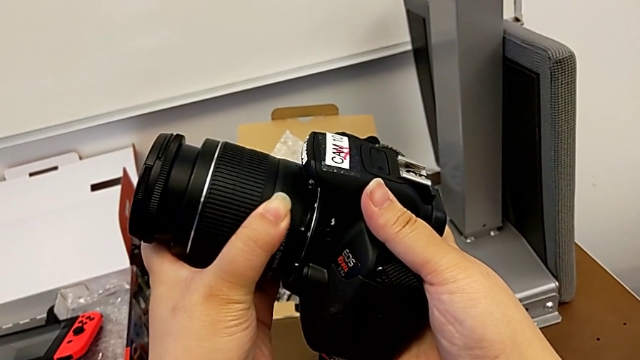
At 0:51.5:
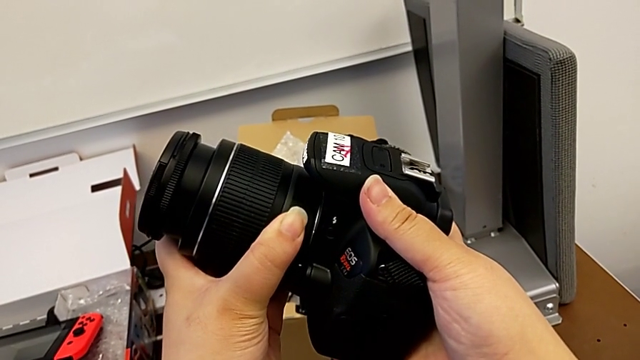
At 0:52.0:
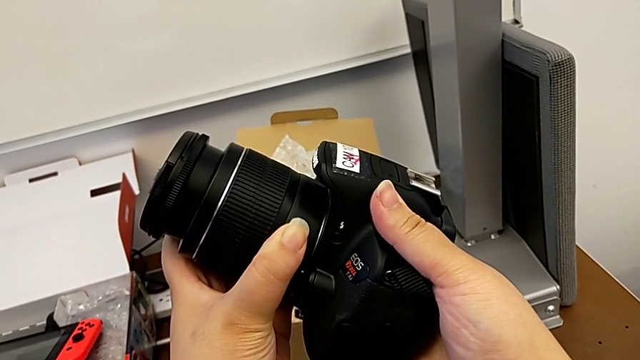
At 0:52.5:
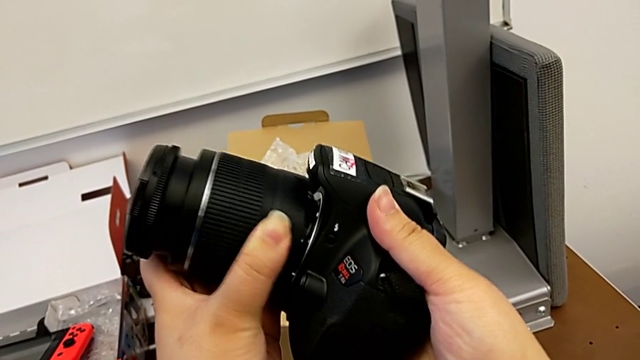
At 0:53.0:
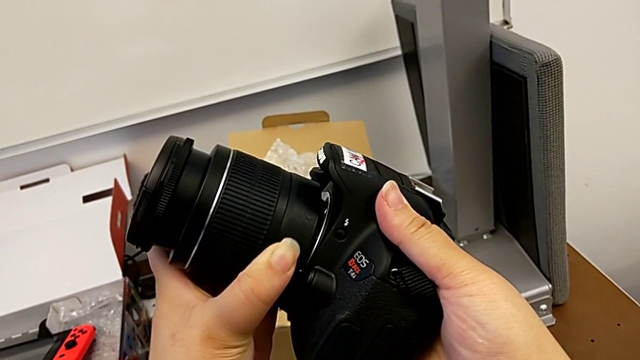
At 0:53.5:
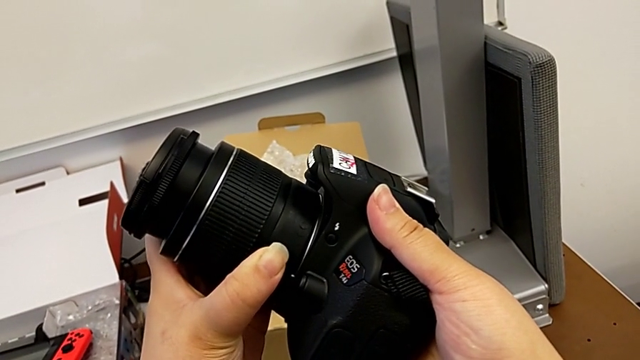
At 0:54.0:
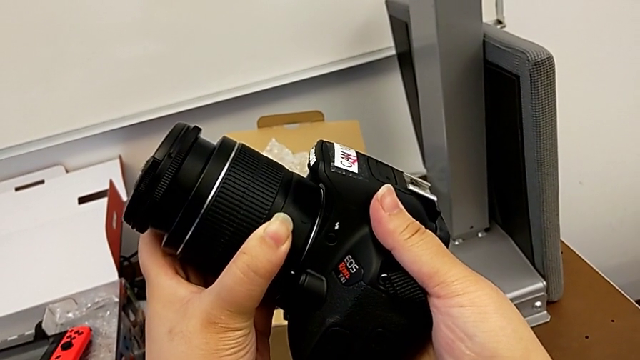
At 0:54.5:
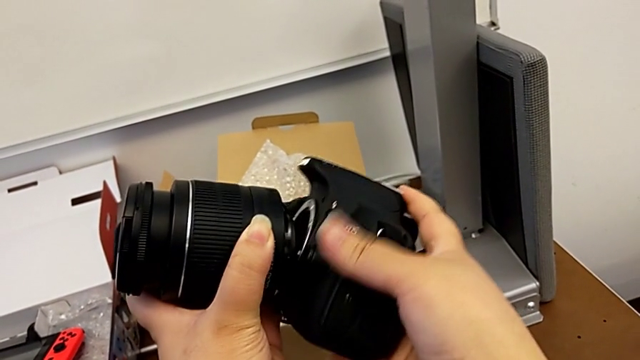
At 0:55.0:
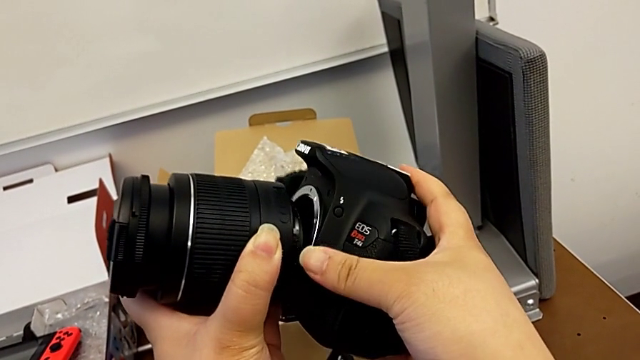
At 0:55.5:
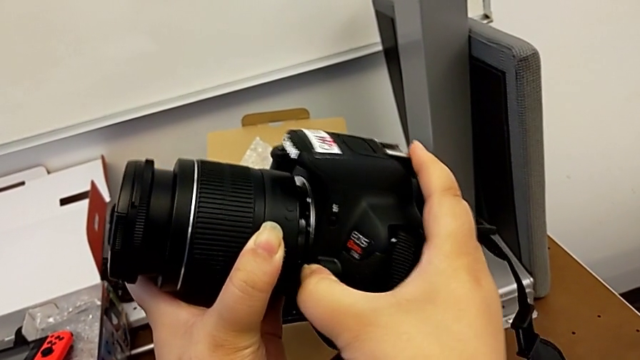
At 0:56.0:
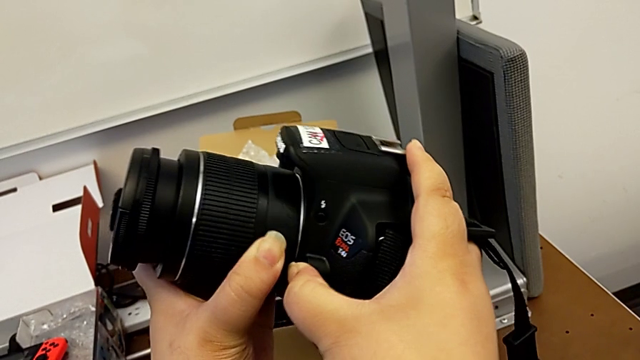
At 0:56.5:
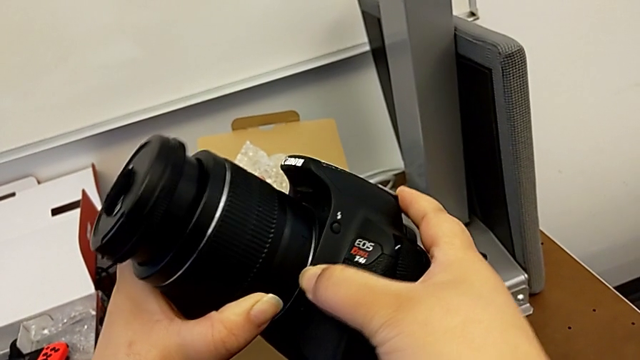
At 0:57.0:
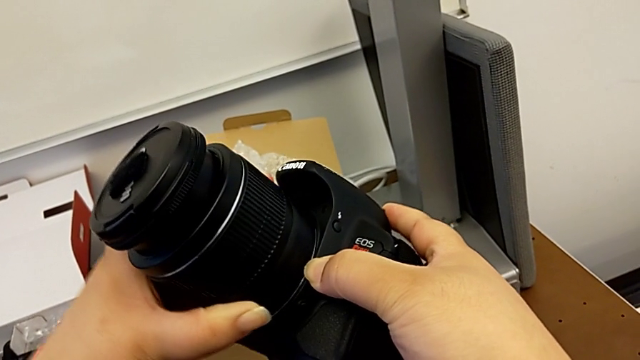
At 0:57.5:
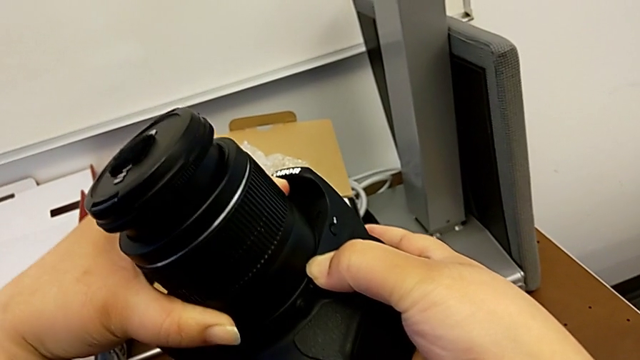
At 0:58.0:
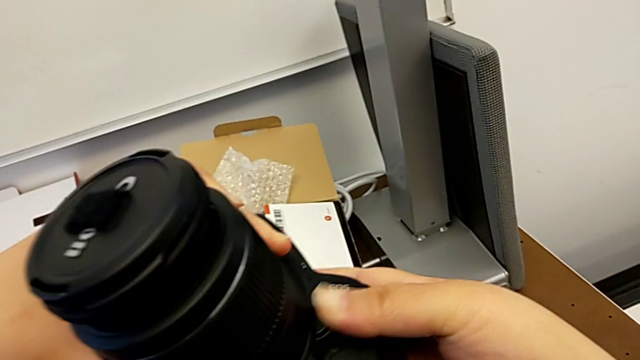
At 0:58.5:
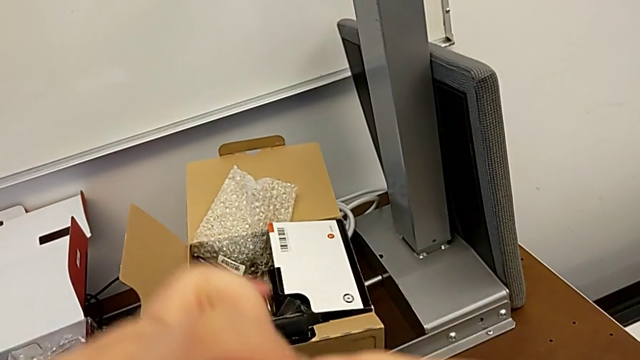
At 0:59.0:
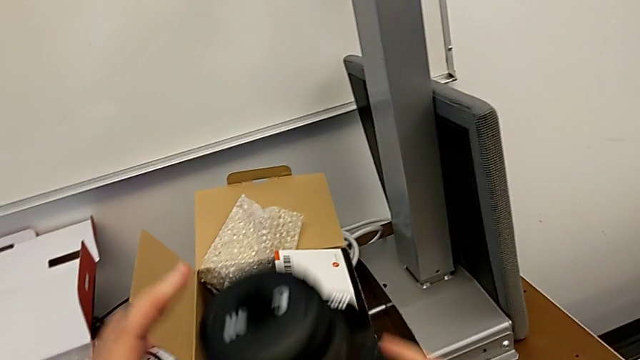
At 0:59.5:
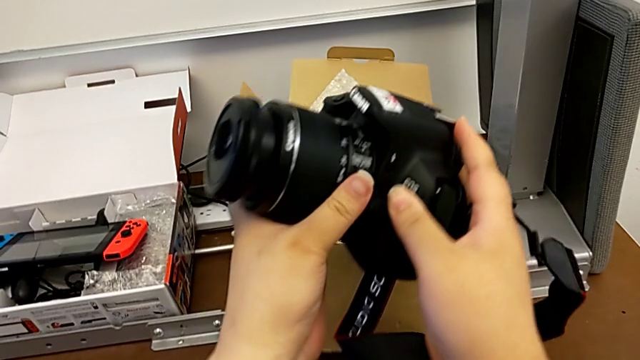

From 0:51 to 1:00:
The camera wearer is detaching the lens to the camera. They align the lens and rotate it.

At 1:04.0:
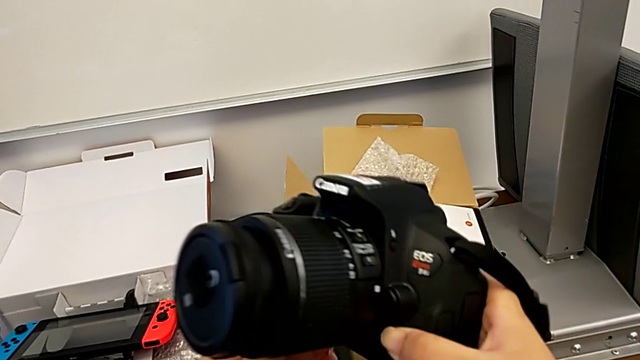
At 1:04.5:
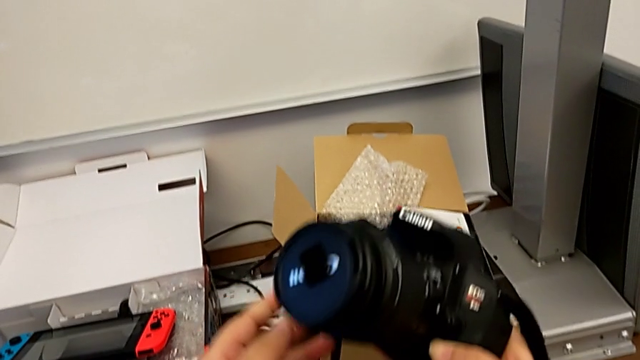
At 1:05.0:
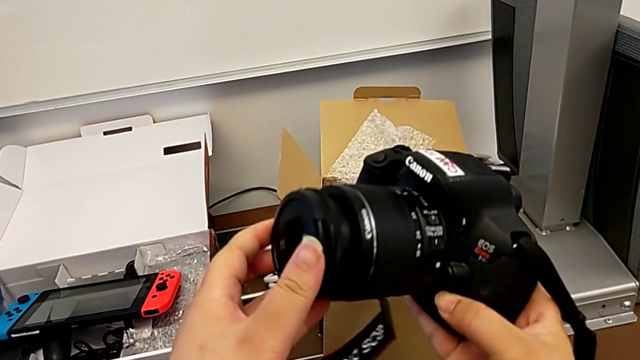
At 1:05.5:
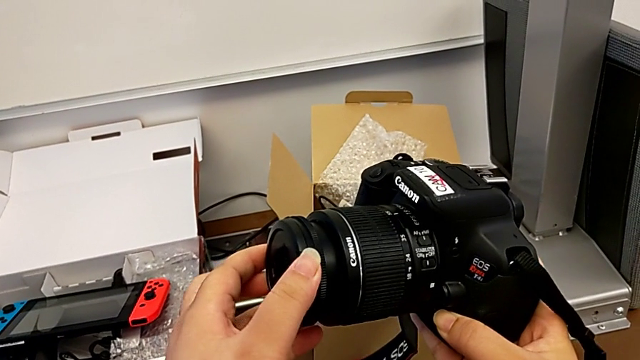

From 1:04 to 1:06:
The camera wearer detaches the lens cover. They withdraw the lens cover.

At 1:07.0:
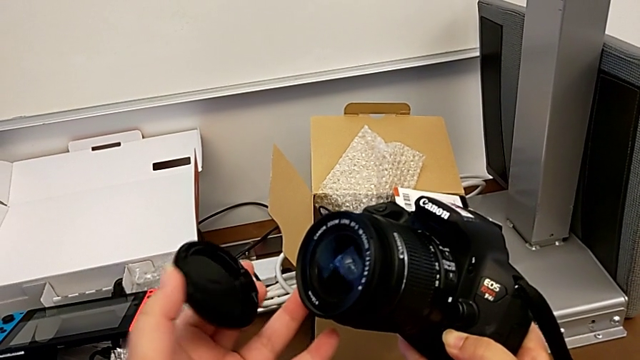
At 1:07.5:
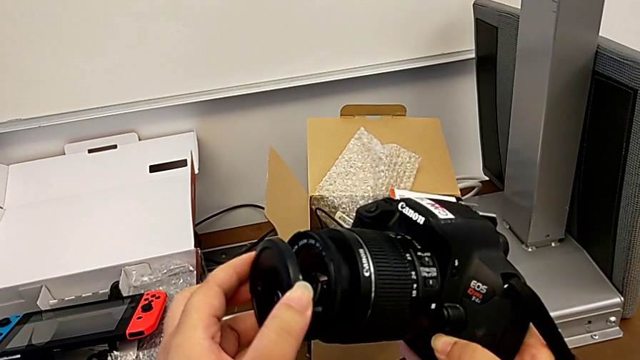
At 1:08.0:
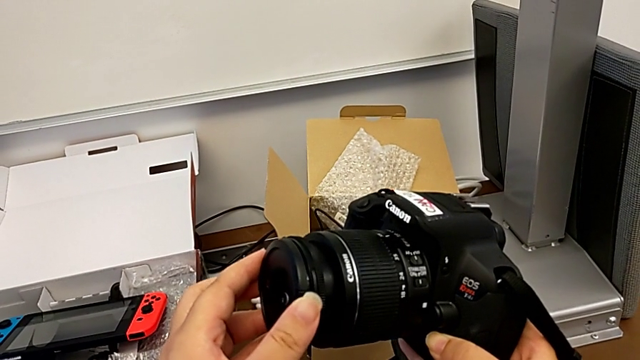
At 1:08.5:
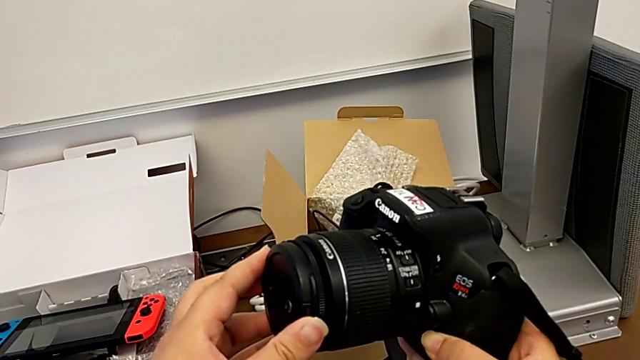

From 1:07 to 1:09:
The camera wearer attaches the lens cover. They insert the lens cover.

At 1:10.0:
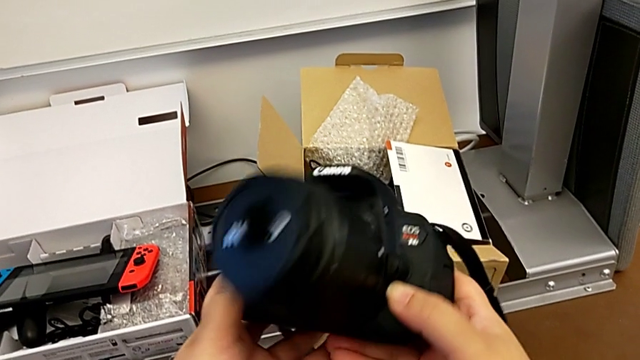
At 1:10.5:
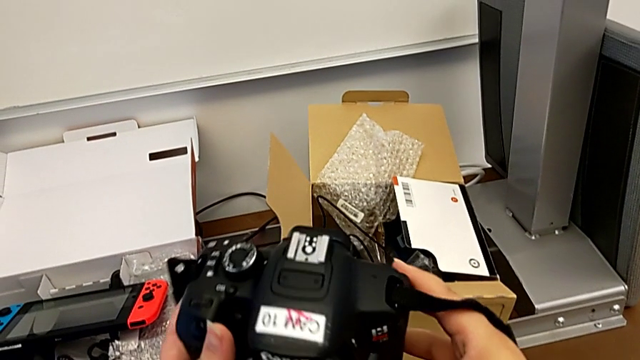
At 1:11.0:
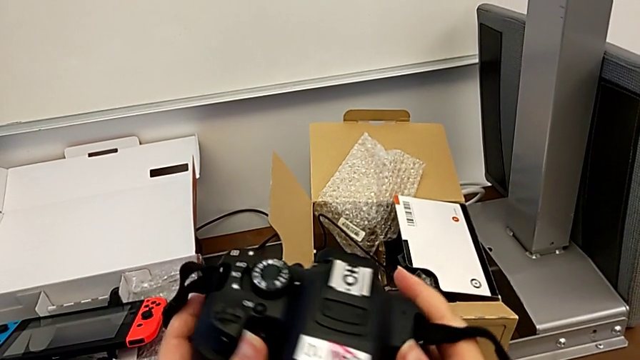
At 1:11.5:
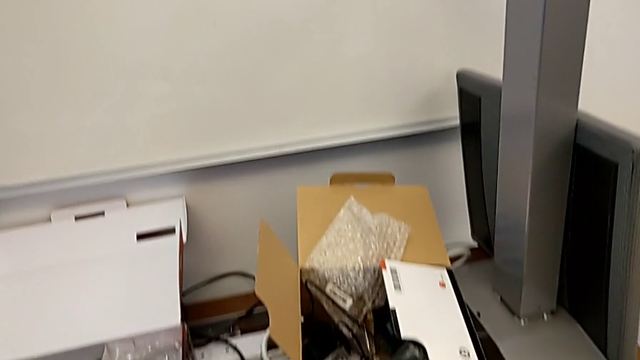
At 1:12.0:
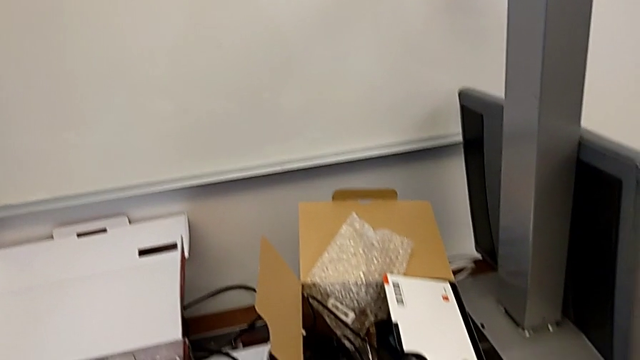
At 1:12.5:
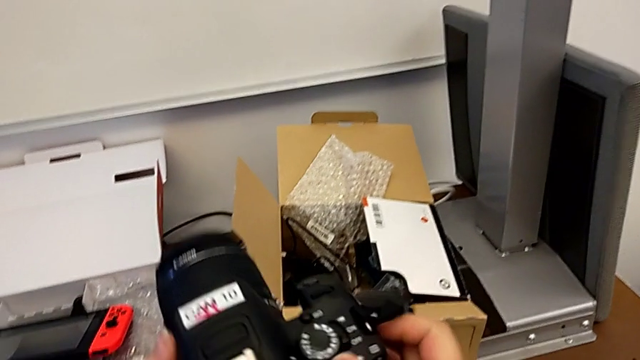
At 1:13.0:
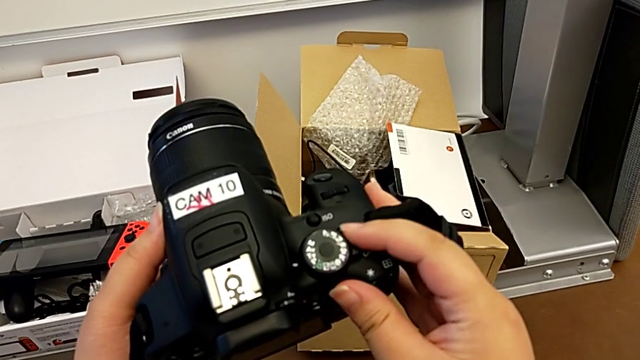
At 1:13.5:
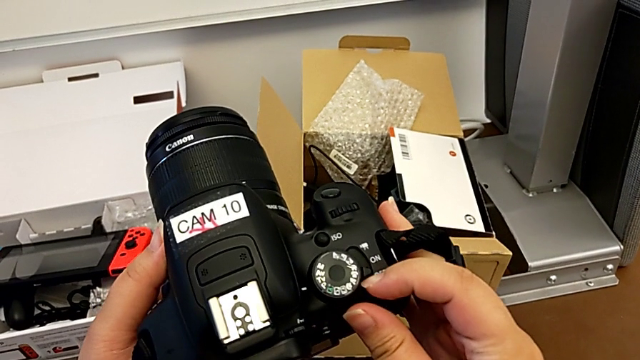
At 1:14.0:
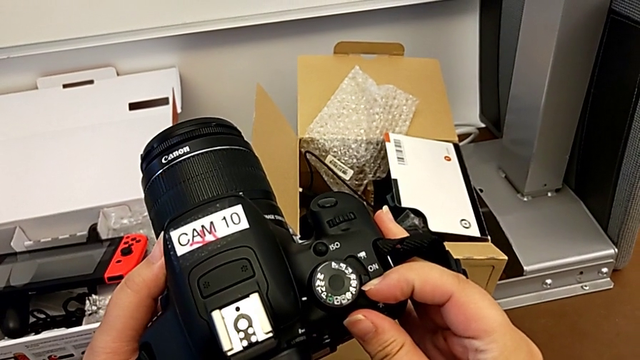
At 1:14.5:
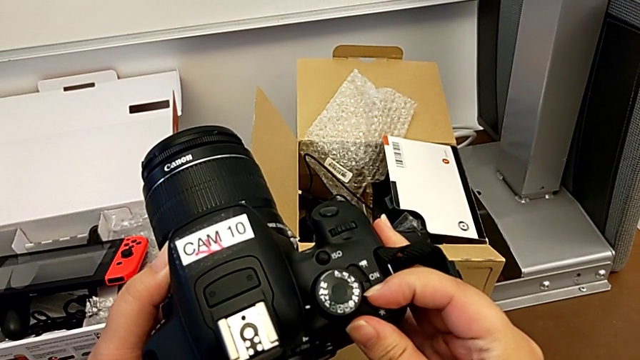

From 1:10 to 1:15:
The camera wearer turns on the DSLR. They rotate the power button.

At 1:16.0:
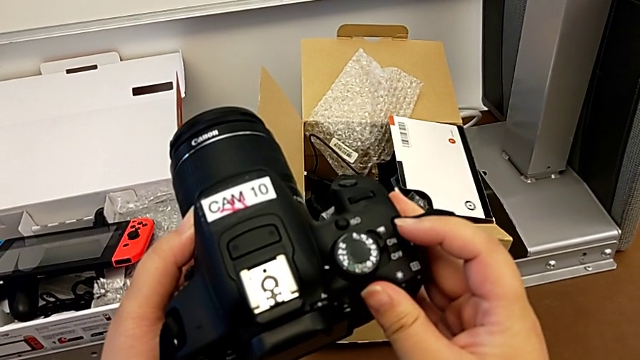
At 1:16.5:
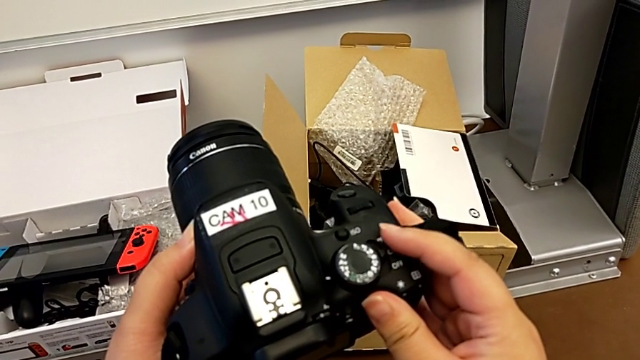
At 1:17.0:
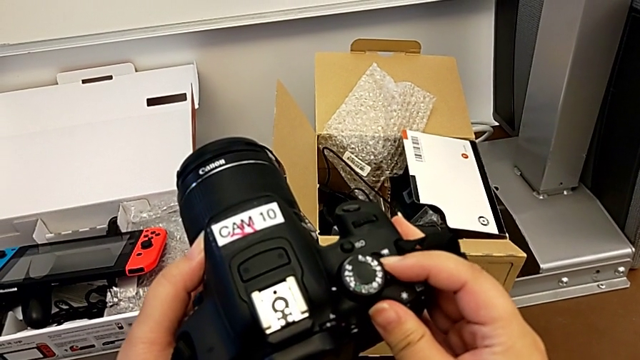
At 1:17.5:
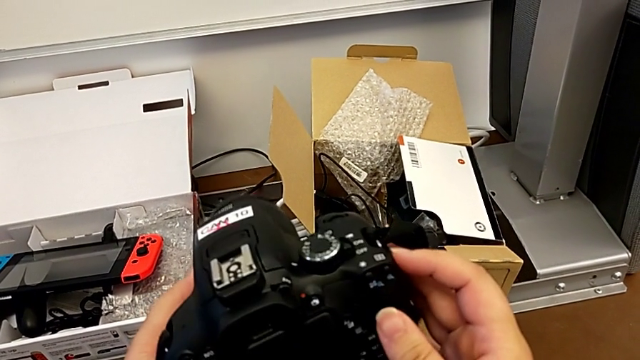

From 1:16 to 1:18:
The camera wearer turns off the DSLR. They slide the power button.

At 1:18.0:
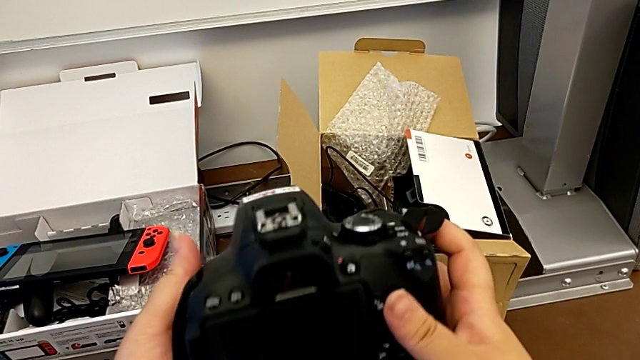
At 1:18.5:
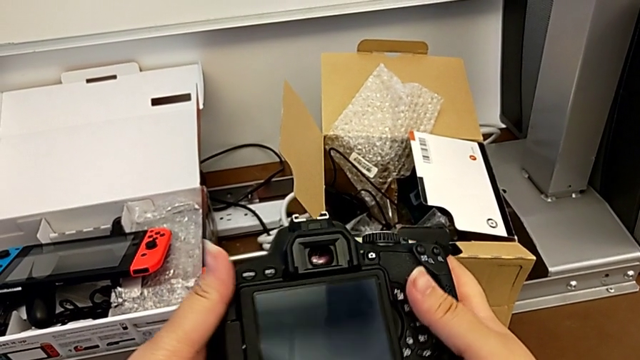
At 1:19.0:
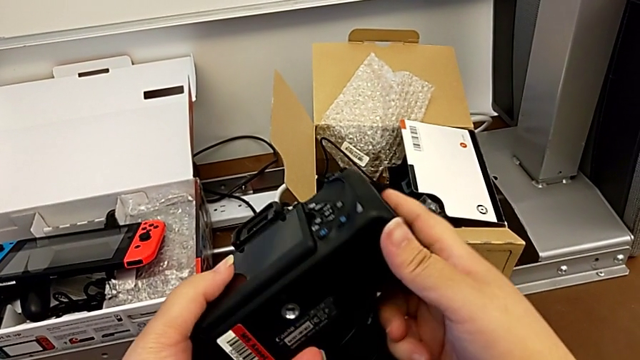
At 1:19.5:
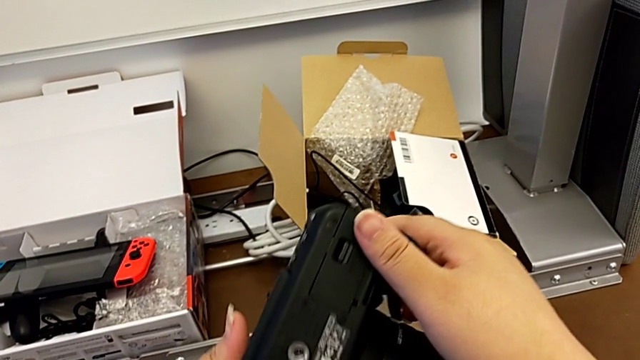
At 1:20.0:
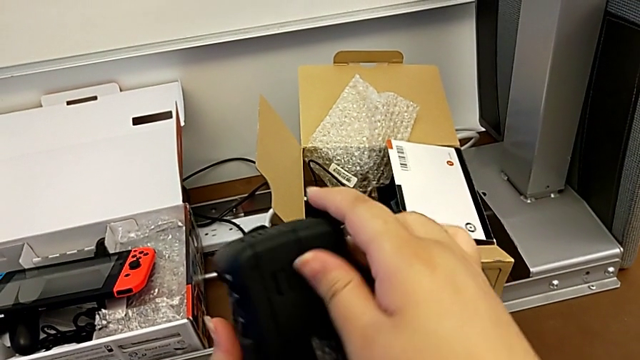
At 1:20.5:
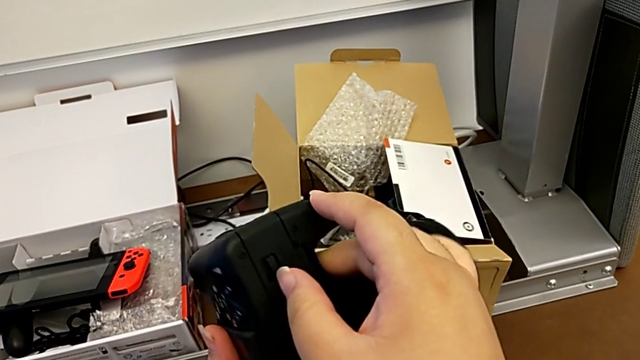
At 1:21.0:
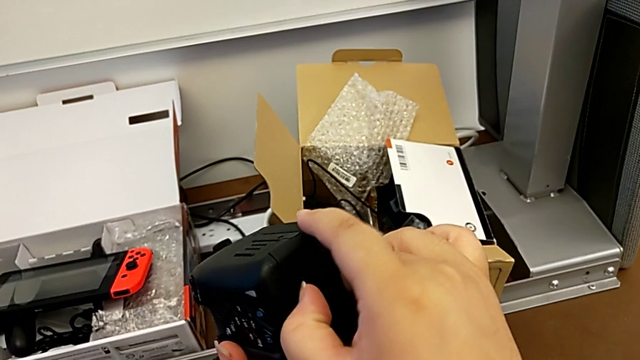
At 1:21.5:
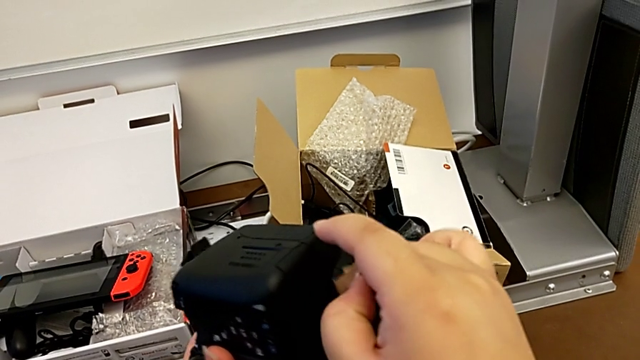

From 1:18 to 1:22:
The camera wearer is changing the DSLR's batteries. They rotate the DSLR.
